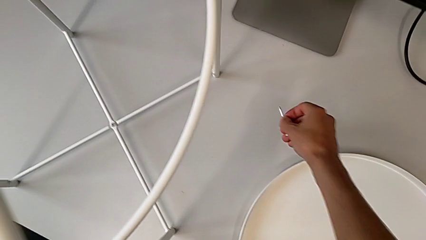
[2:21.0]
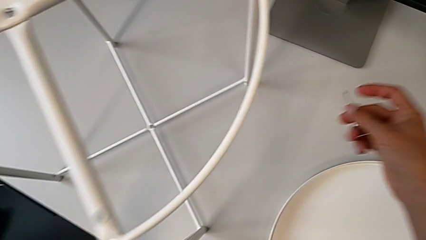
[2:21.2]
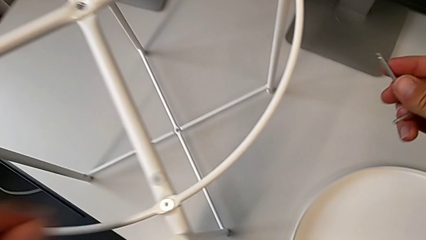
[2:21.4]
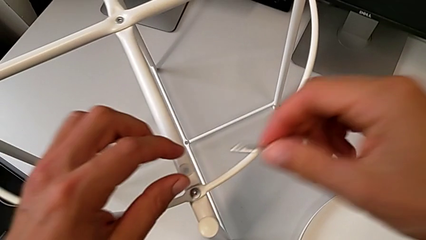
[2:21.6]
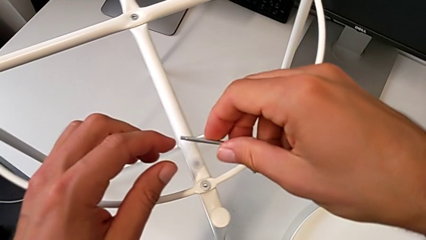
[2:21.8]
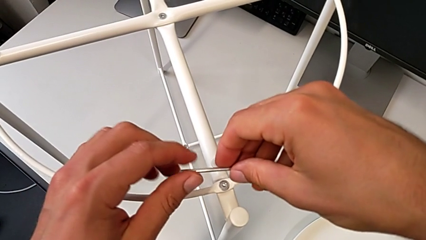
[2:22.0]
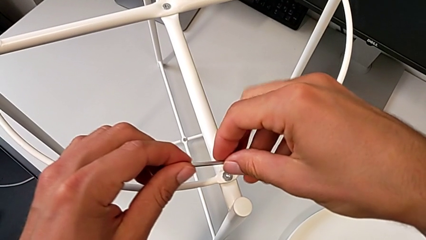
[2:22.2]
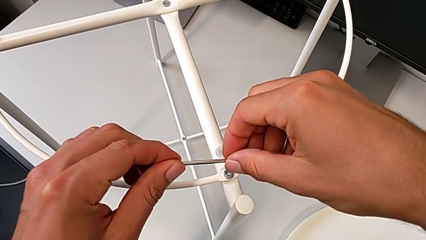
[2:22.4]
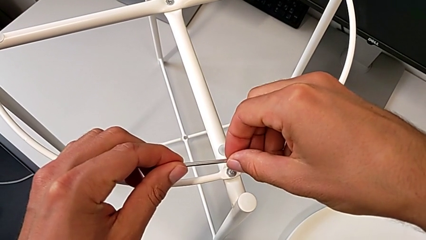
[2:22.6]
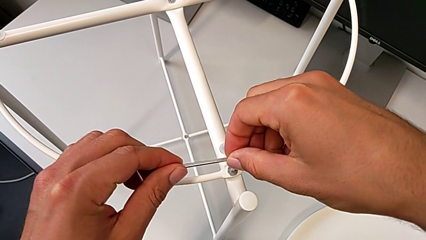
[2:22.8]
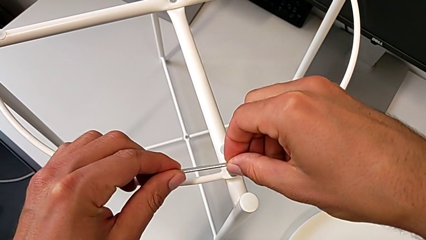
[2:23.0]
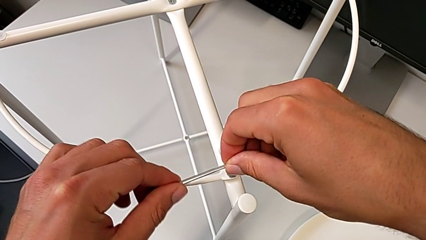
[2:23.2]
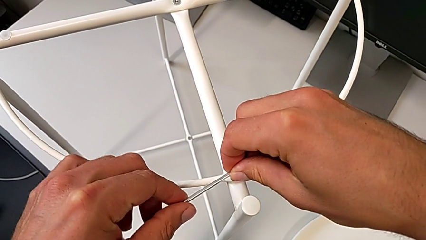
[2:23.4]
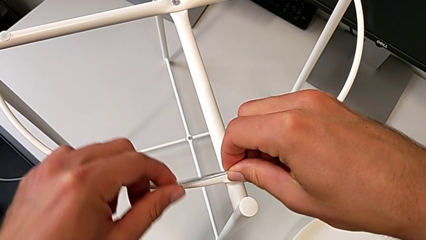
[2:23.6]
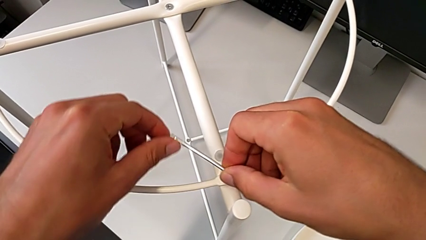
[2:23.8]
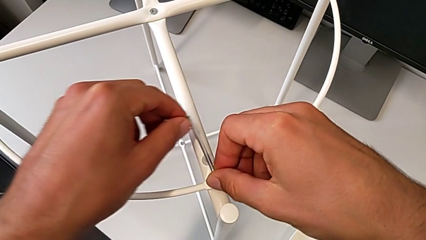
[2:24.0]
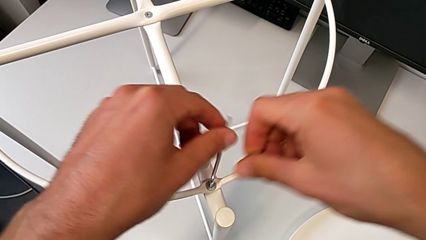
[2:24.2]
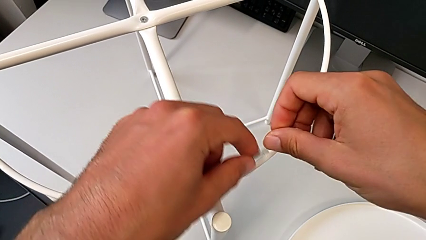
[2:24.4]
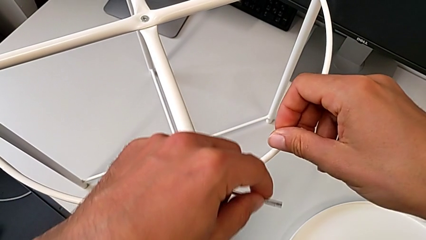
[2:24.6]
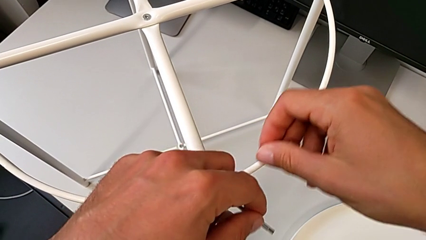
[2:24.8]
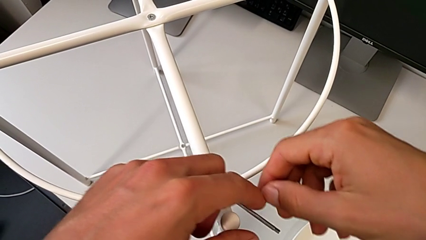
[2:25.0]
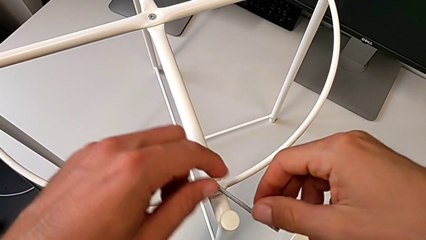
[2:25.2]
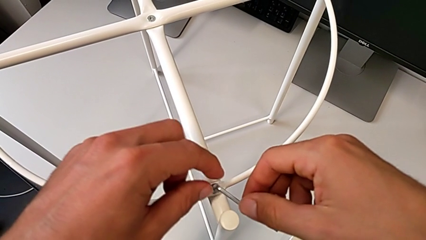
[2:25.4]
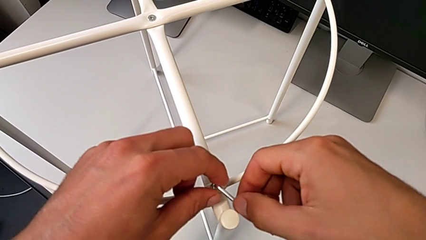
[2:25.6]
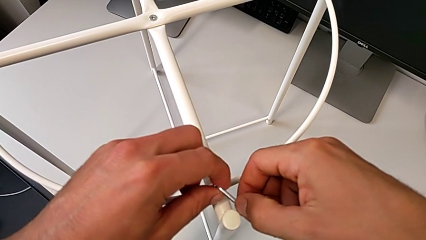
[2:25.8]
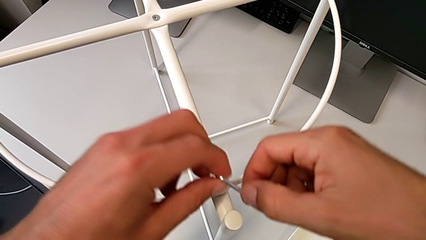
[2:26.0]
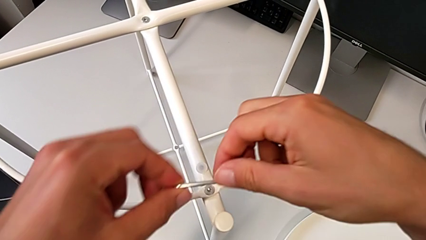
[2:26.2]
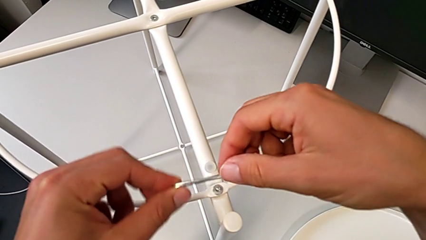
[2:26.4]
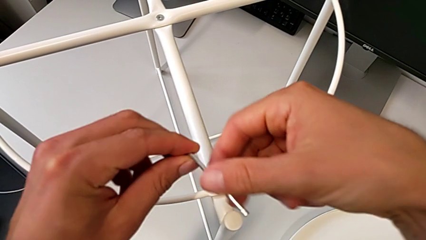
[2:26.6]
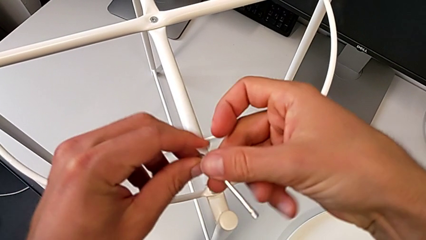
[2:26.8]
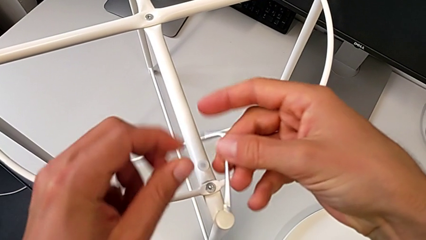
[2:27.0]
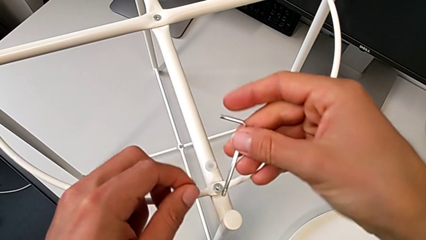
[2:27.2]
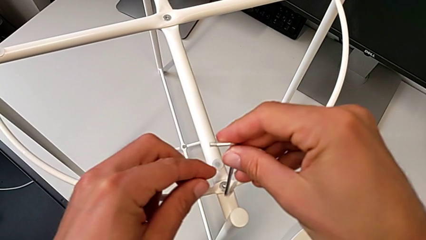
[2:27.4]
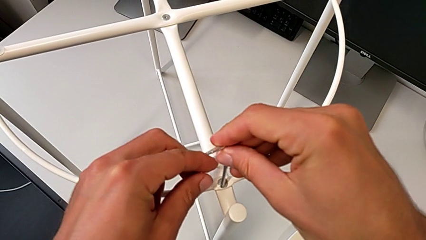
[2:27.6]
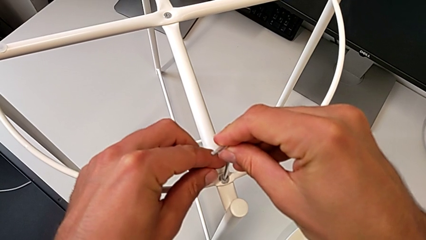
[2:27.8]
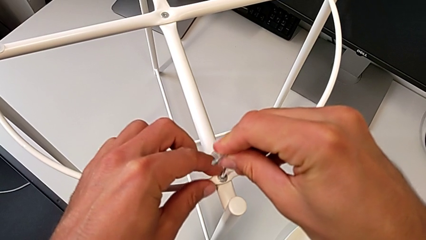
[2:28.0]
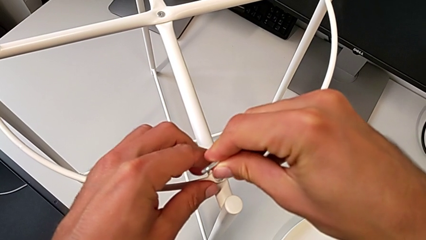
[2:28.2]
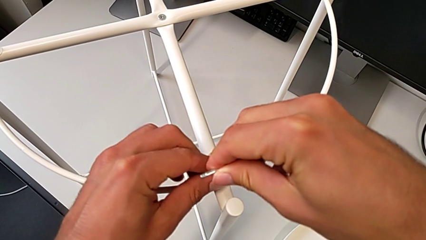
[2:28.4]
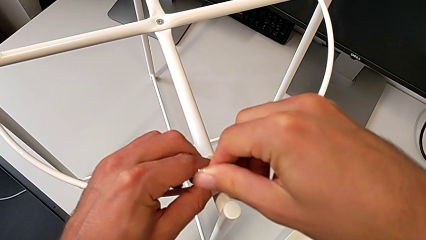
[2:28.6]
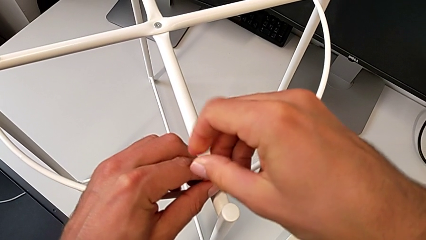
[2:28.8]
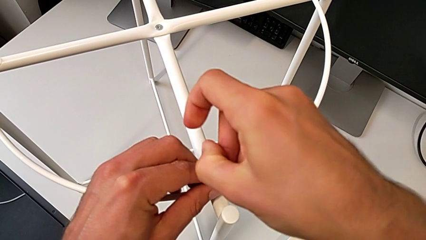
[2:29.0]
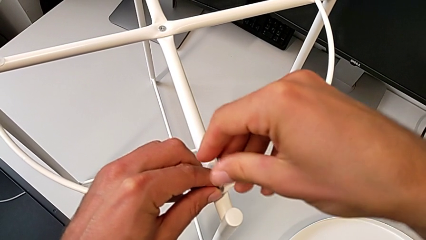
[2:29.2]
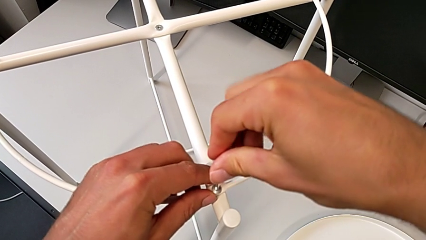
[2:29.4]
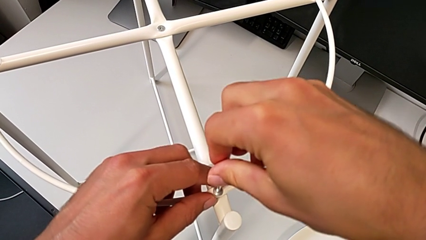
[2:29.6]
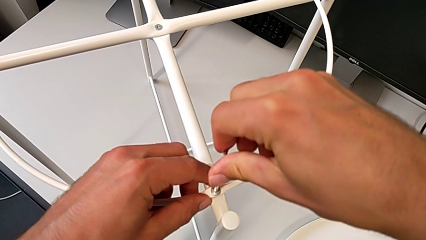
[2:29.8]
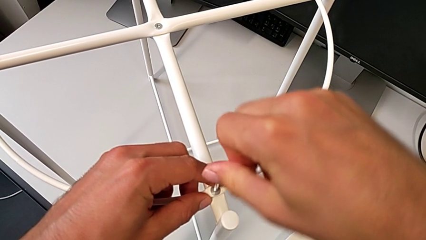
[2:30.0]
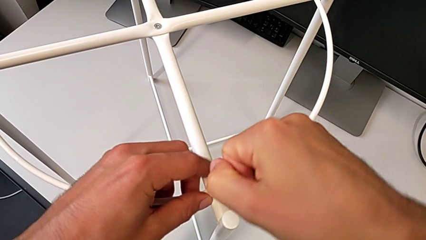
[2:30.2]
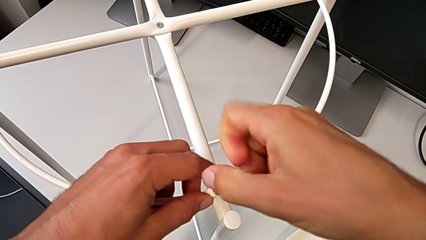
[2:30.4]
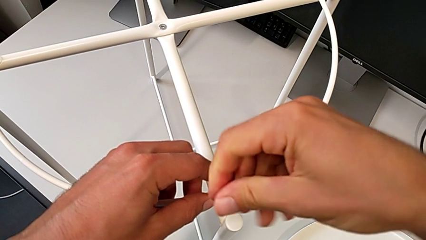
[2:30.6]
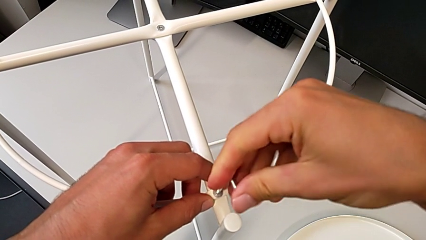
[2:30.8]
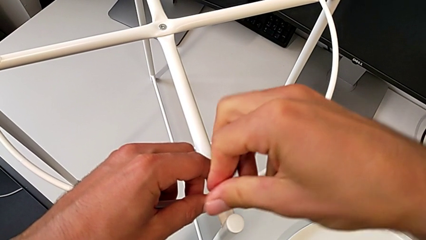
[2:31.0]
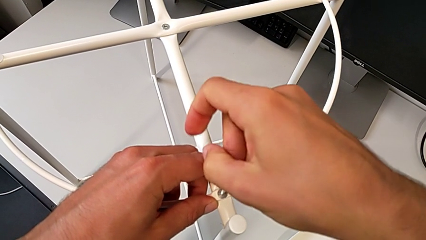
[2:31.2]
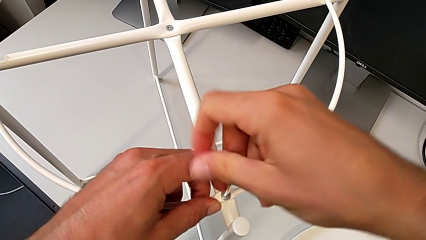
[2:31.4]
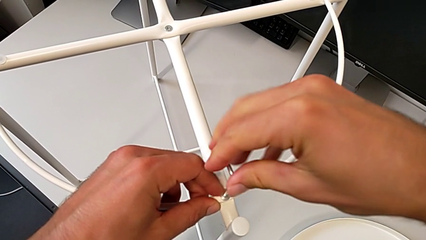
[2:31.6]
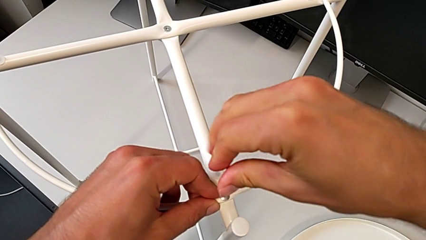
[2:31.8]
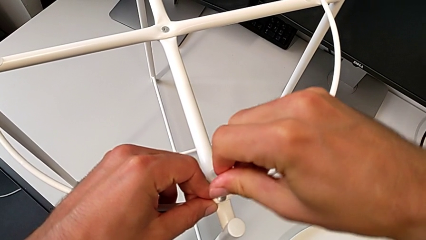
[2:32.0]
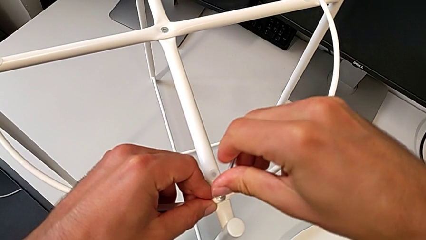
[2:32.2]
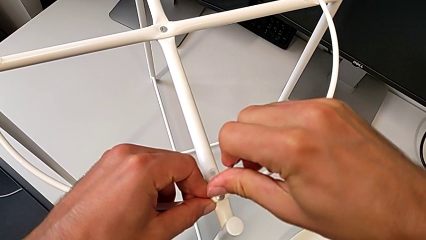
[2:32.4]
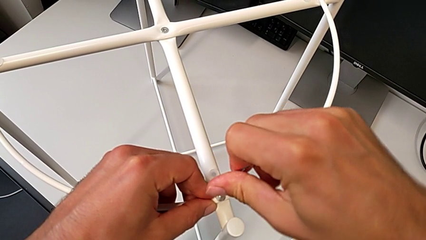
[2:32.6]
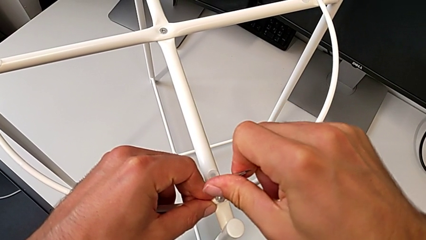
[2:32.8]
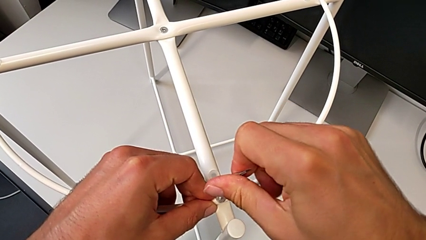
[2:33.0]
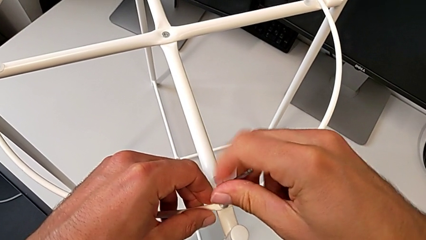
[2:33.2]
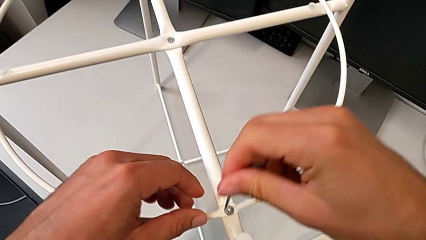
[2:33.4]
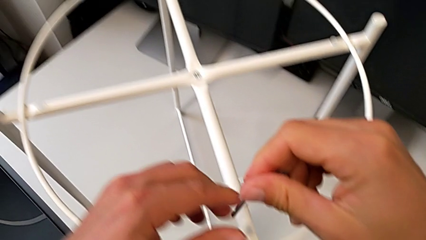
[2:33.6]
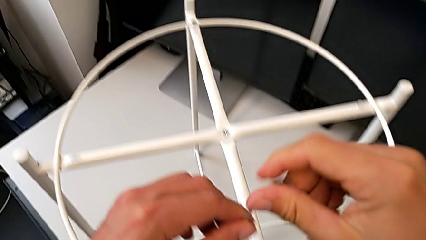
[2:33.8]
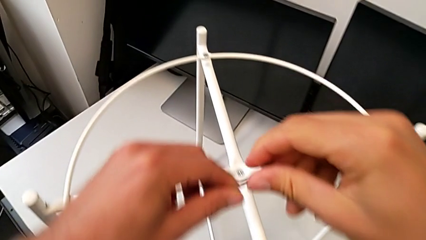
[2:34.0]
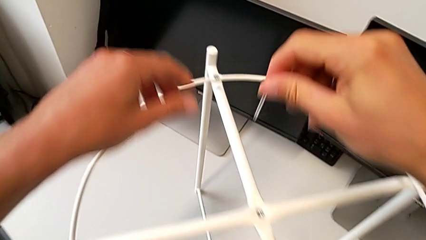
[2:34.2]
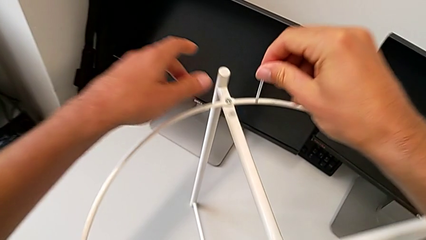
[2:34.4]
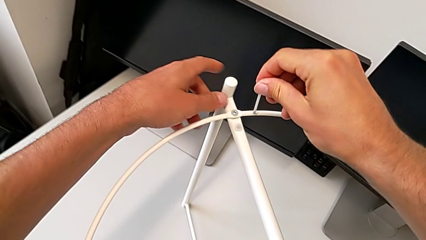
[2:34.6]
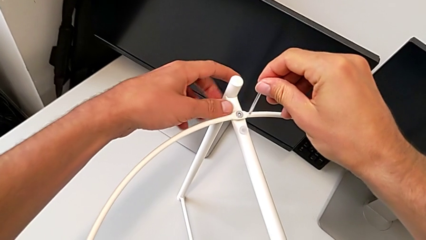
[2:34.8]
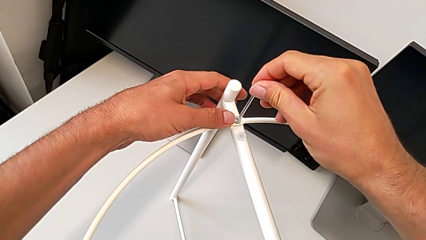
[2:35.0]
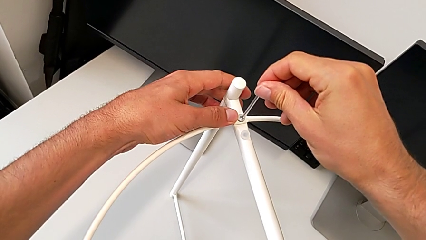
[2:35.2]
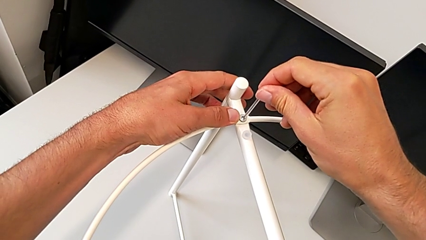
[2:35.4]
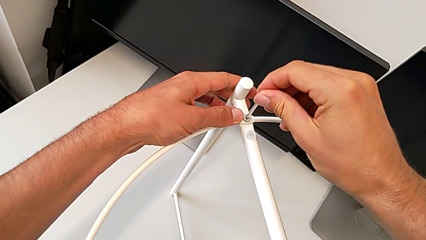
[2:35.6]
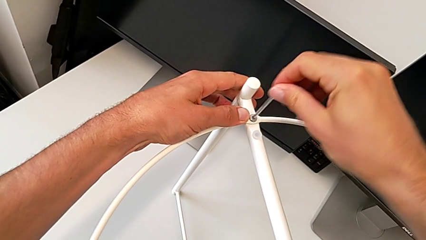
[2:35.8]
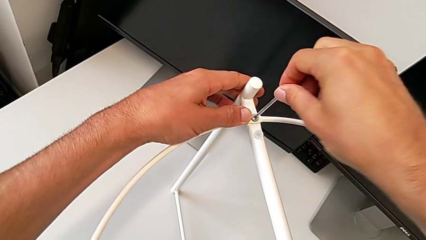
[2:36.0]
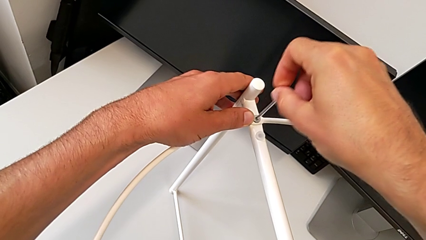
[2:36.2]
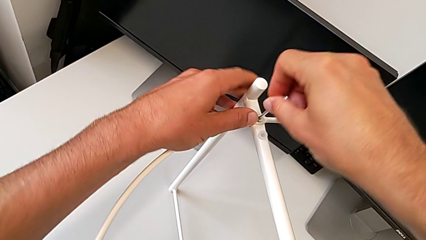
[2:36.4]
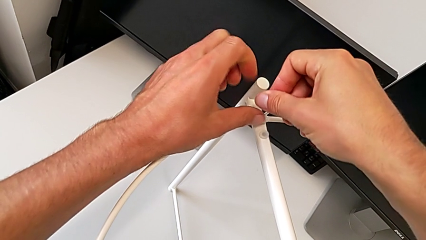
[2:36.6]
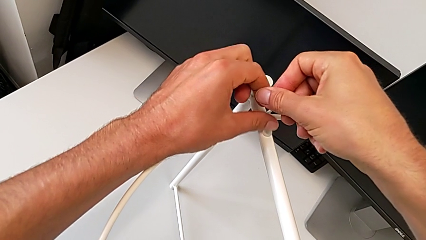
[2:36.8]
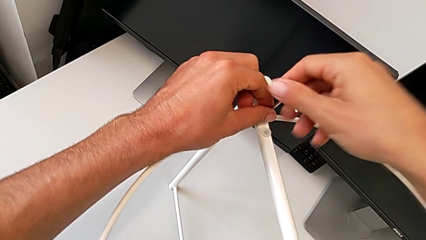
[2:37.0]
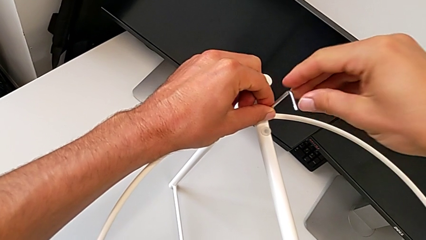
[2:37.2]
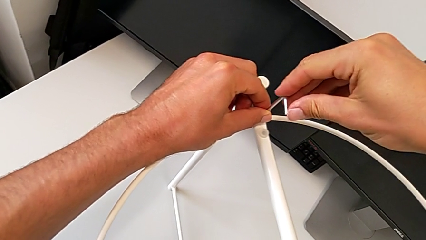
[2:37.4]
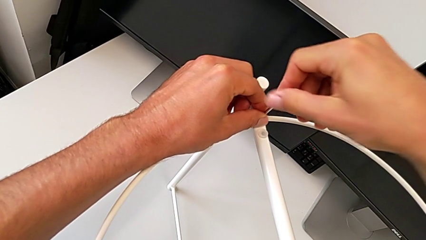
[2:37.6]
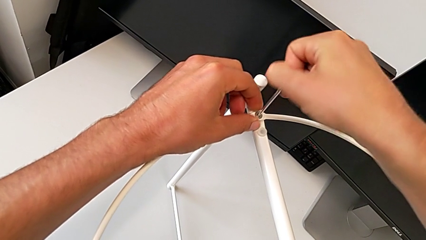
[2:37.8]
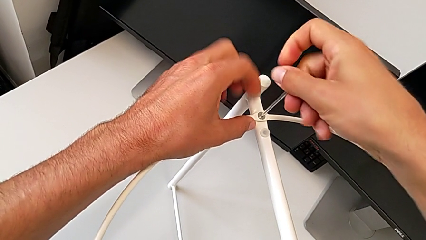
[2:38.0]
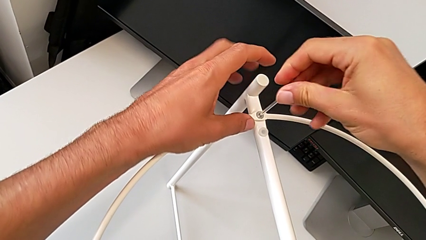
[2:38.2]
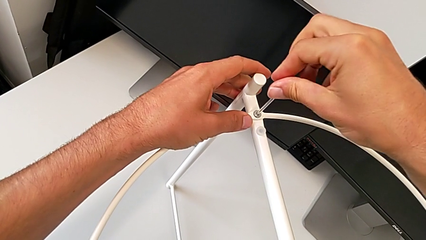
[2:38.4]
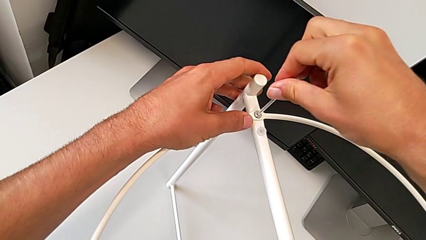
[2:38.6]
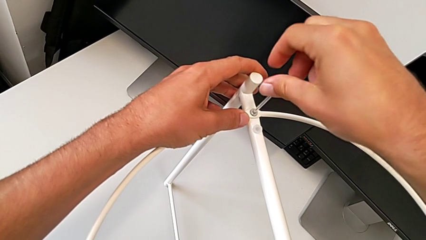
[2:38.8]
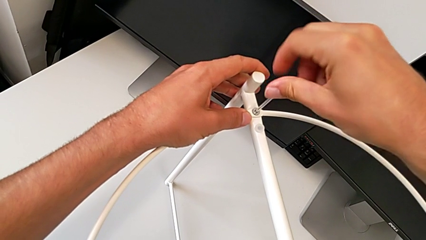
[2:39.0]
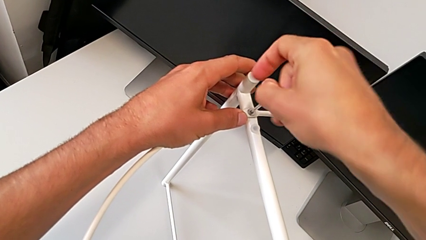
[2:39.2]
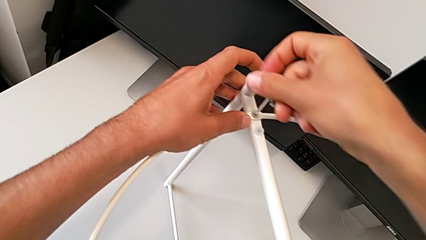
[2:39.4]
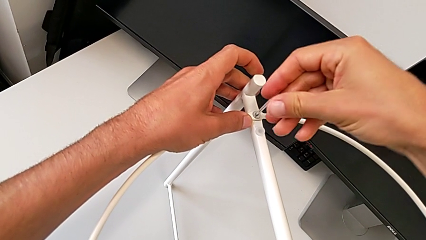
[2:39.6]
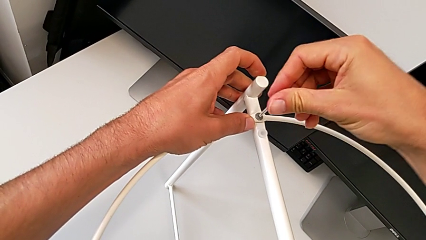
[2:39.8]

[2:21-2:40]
The camera wearer is assembling the screw into the circle and the legs. They insert the Allen wrench and begin to screw the hex socket head.
